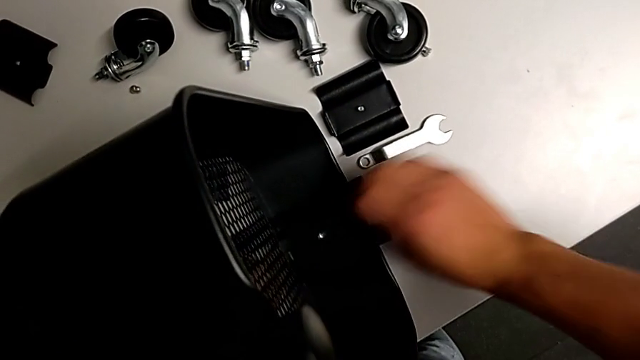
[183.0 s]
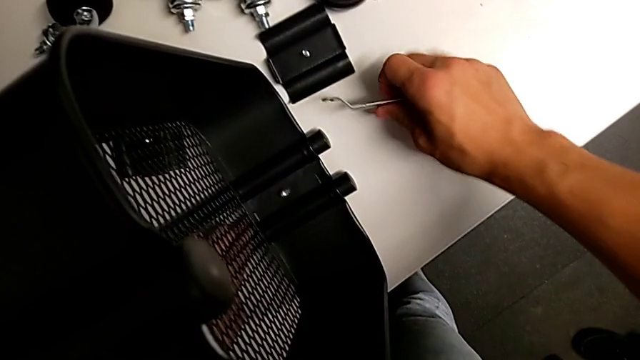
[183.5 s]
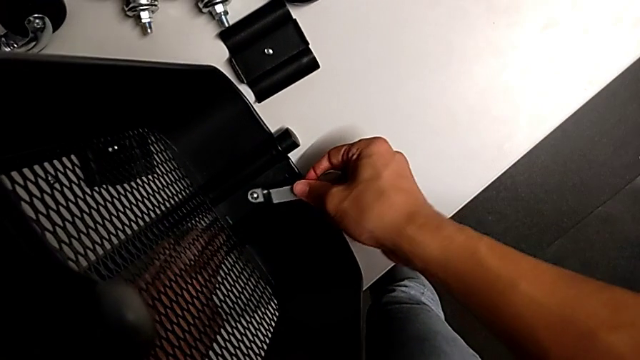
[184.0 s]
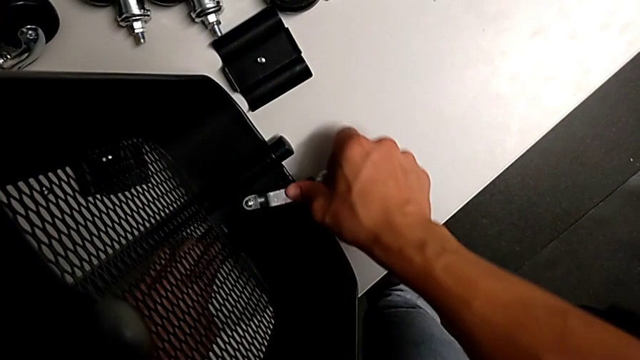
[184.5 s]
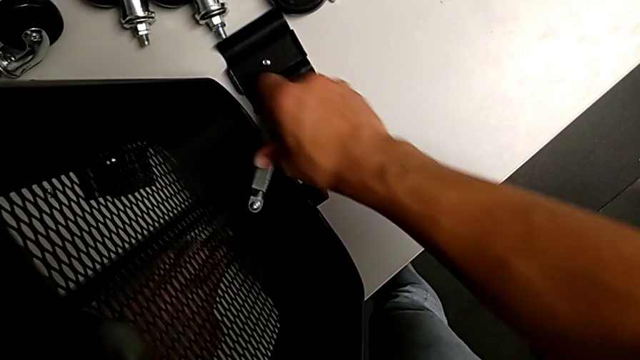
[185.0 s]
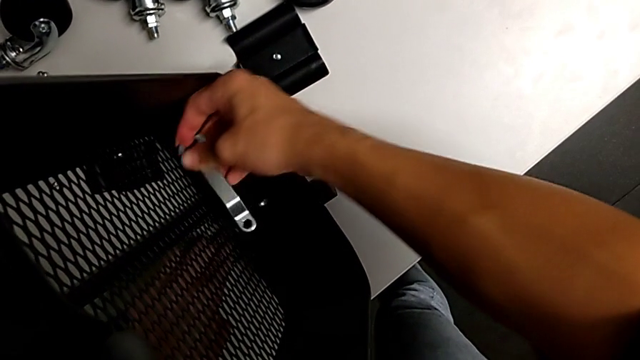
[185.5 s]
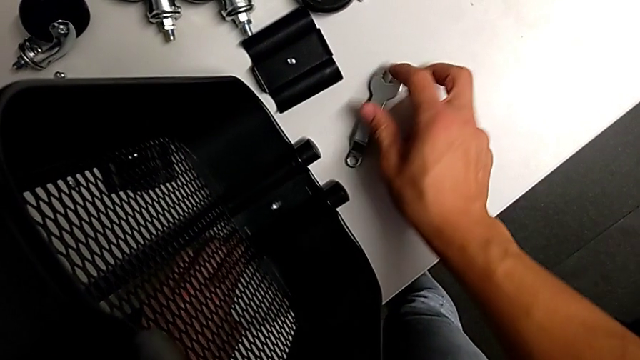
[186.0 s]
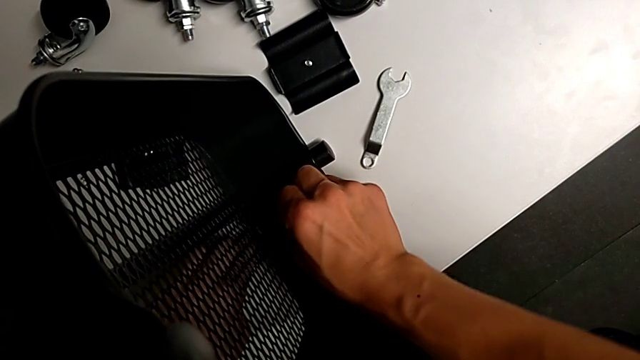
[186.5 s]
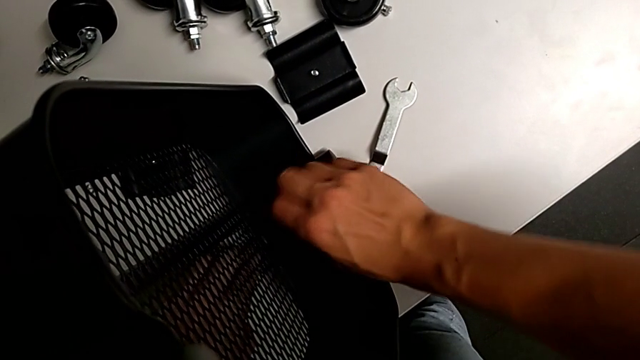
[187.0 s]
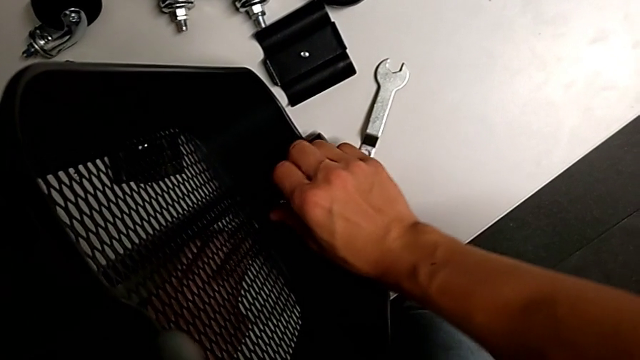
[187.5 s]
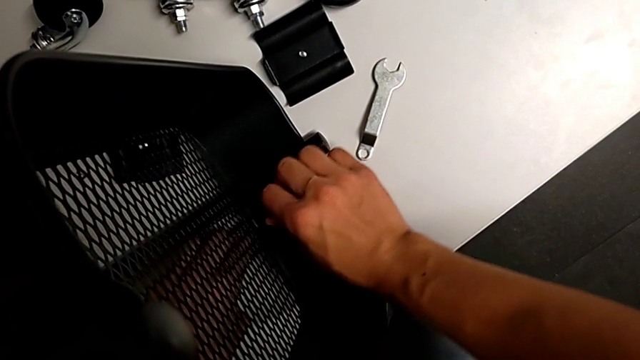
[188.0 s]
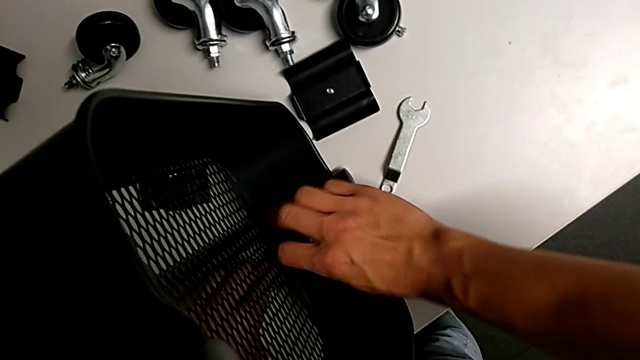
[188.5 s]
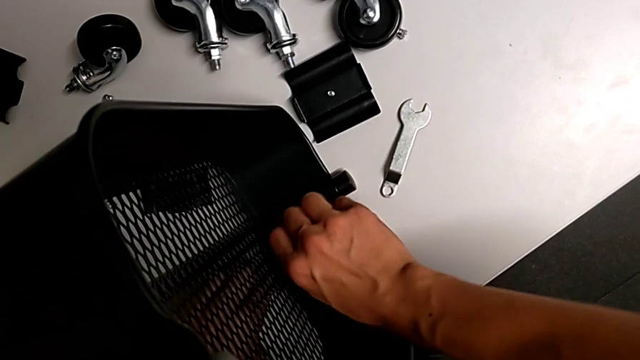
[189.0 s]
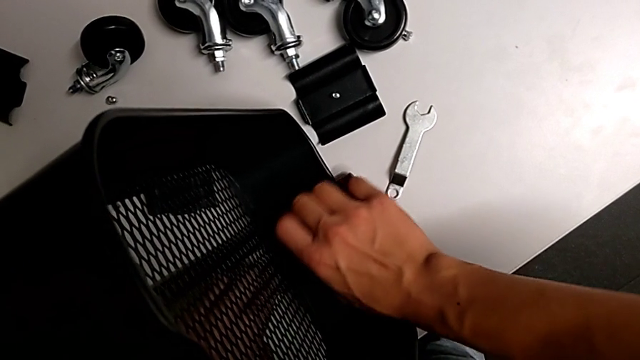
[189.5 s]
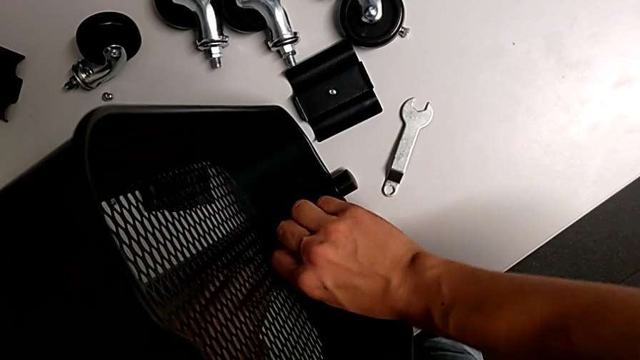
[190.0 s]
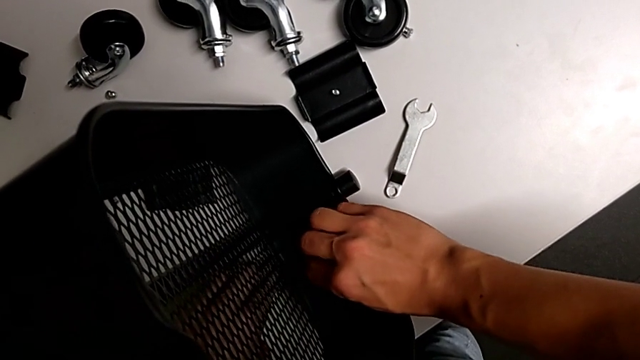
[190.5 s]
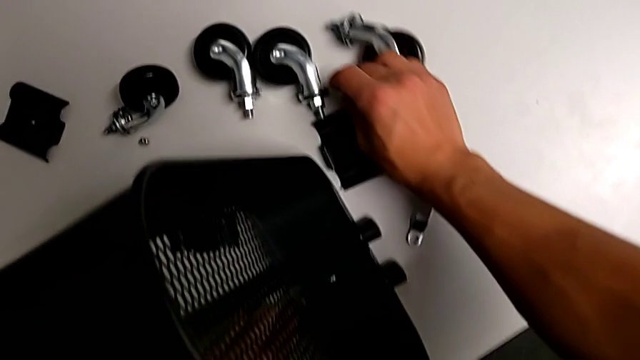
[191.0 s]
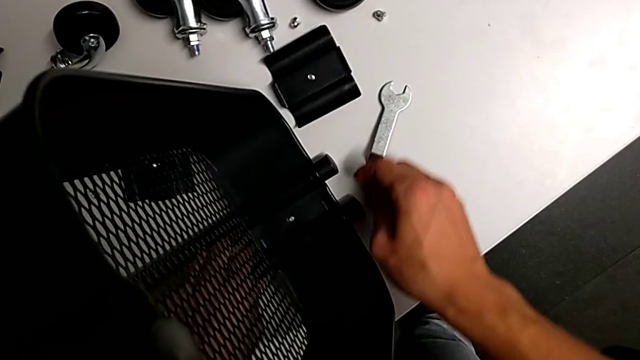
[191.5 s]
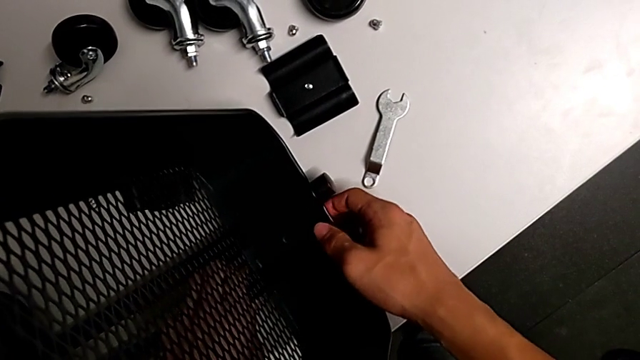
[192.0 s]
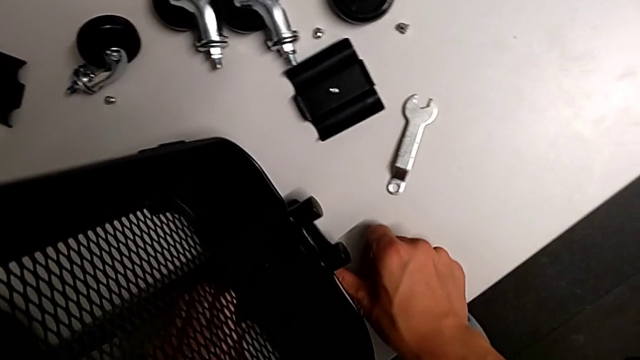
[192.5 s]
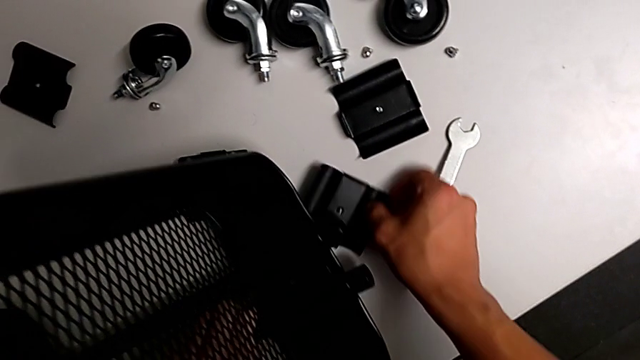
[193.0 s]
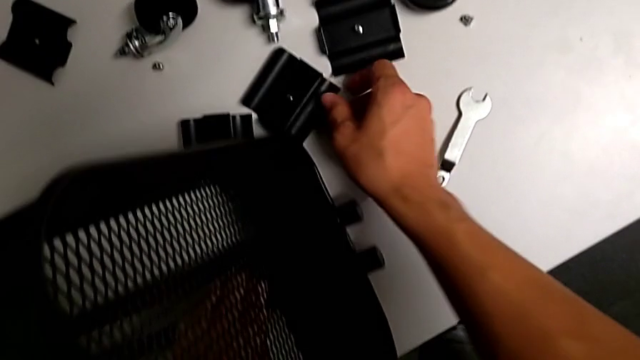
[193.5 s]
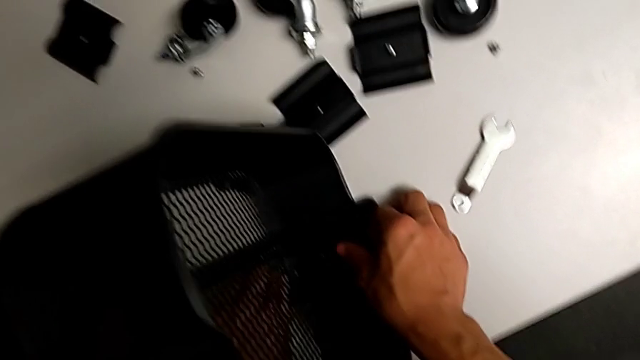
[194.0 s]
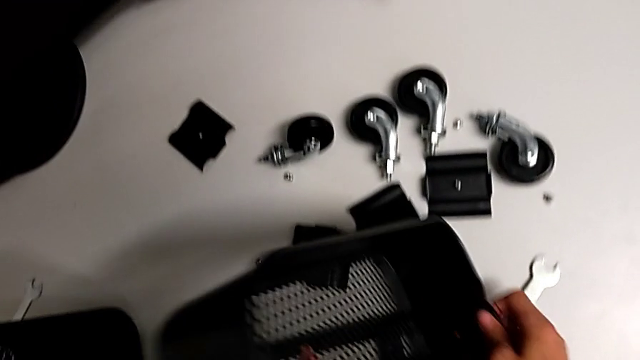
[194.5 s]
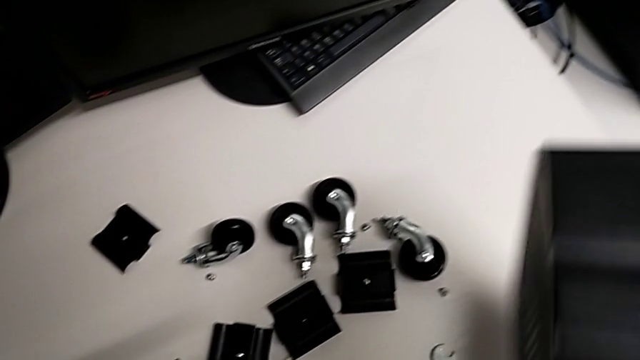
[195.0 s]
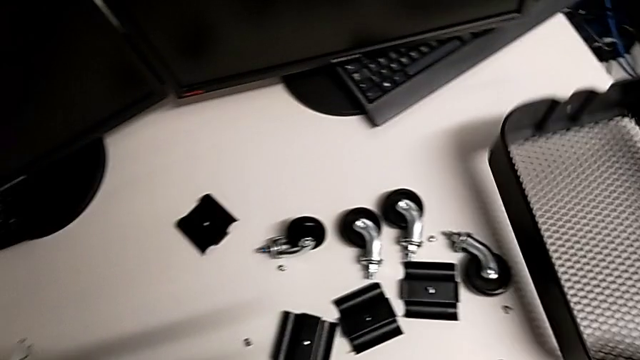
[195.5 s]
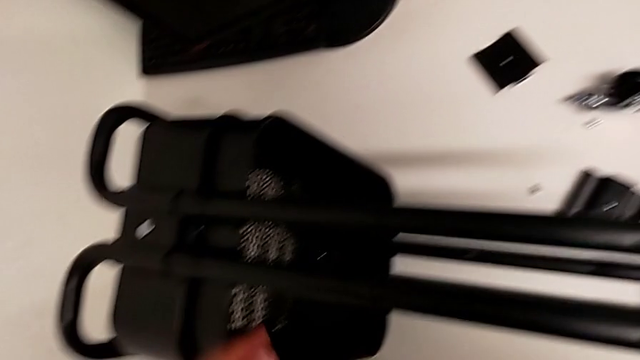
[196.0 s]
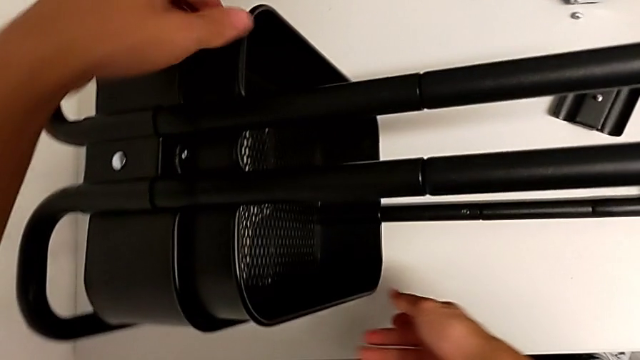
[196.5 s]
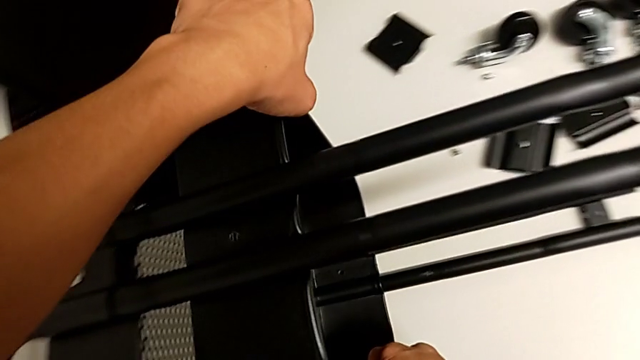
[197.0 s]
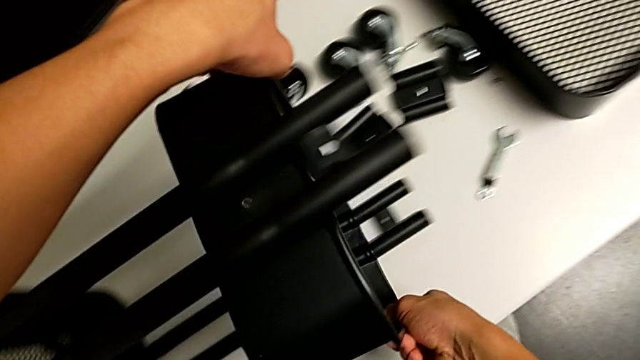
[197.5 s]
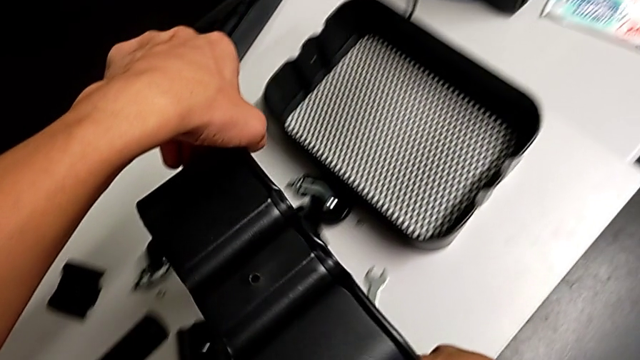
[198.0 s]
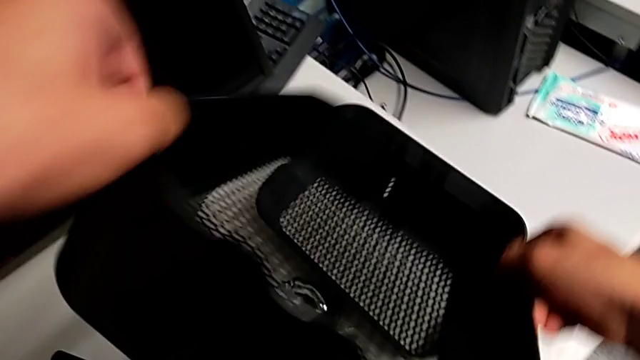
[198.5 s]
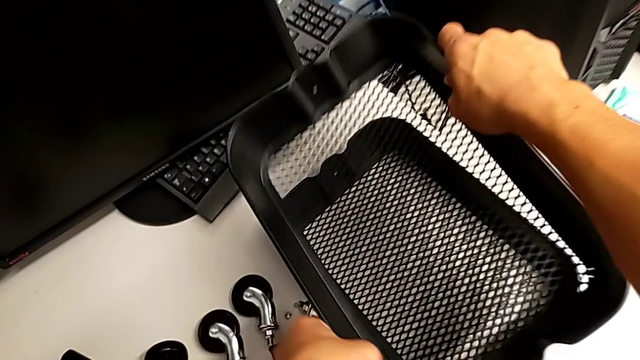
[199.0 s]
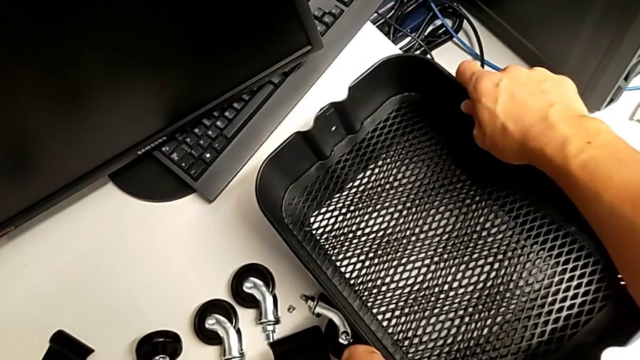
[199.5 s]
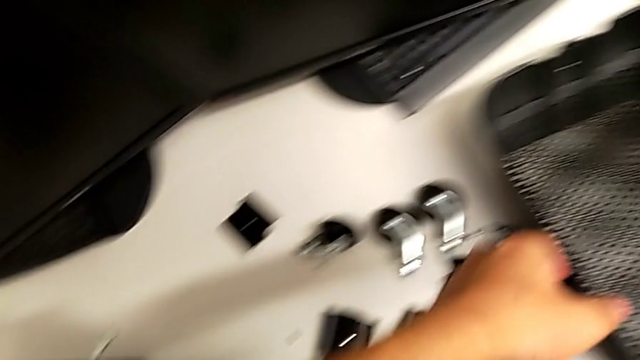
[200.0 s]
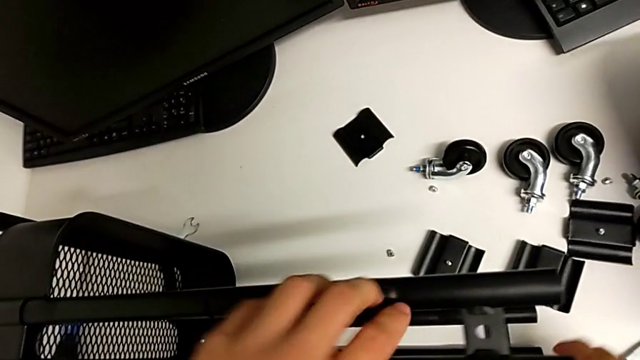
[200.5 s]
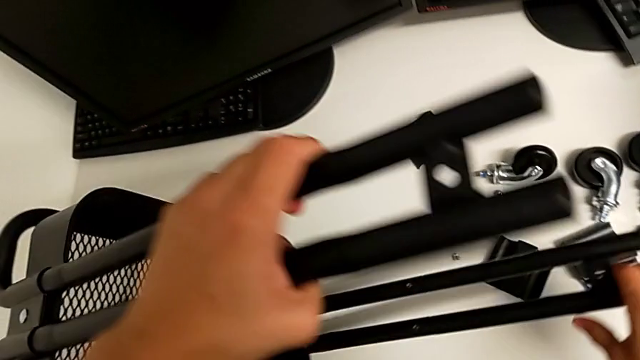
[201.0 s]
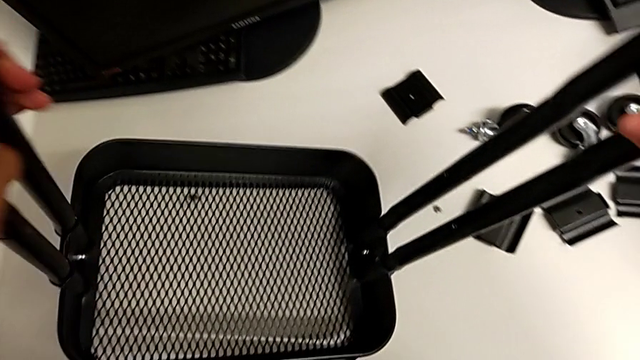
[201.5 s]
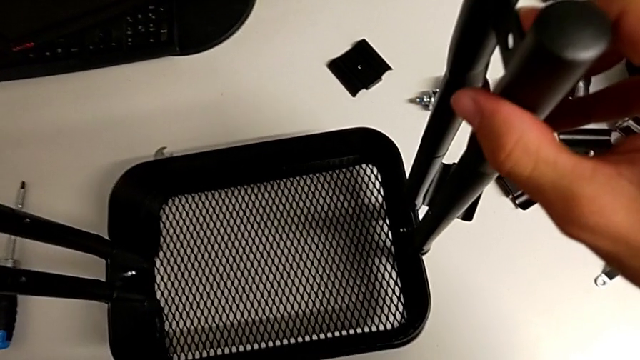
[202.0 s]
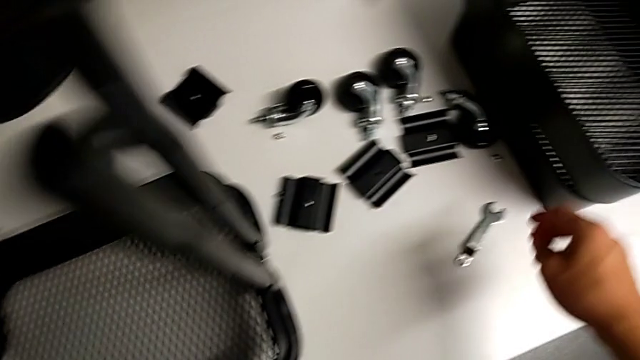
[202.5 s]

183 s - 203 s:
The camera wearer is removing the fourth bracket. They grab the hexagonal wrench, drop it, unscrew the hex nut, drop it, withdraw the fourth bracket, withdraw the top tray, grab the middle tray, withdraw it, lift the utility cart and grab the hexagonal wrench.

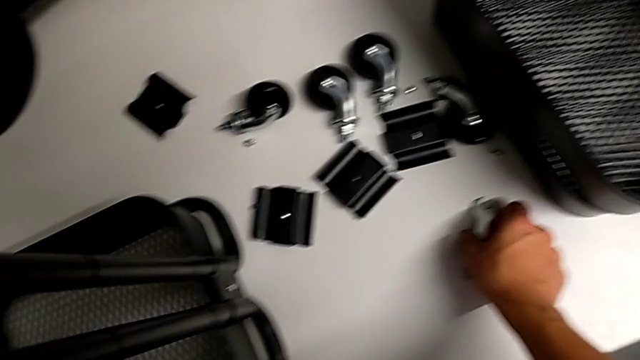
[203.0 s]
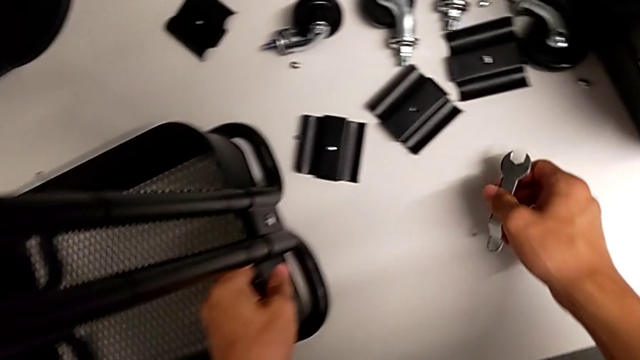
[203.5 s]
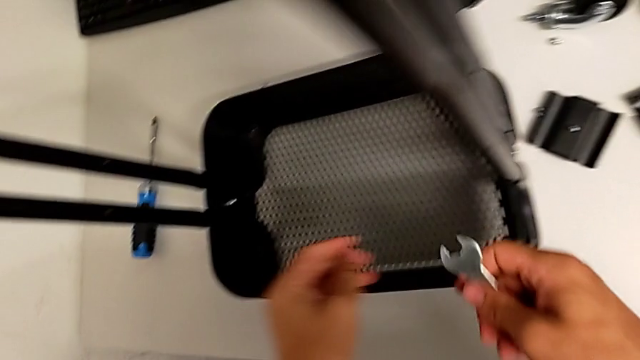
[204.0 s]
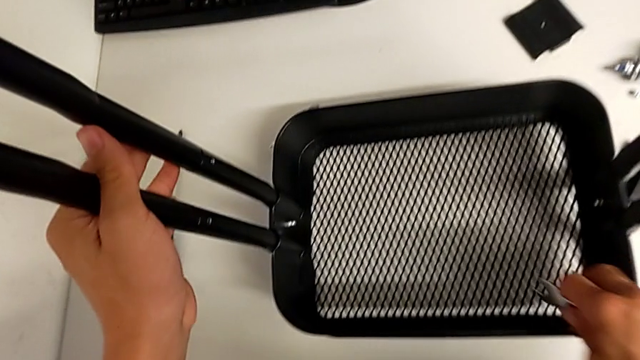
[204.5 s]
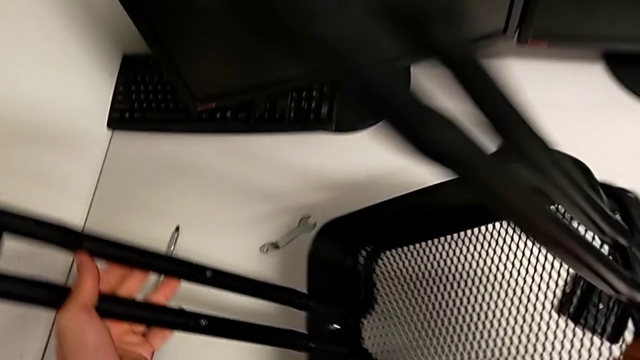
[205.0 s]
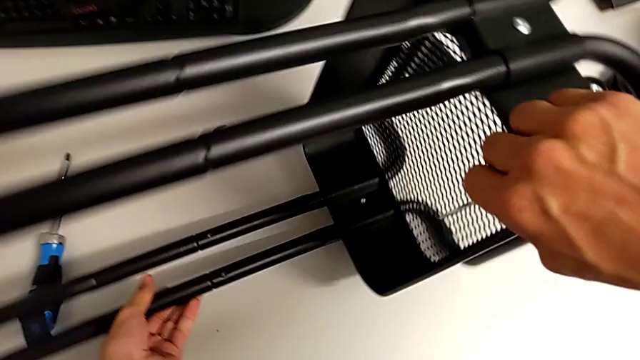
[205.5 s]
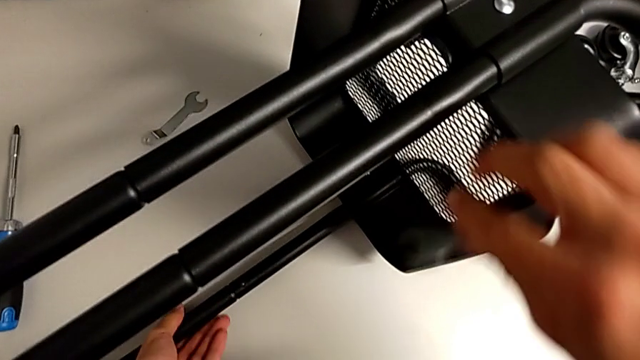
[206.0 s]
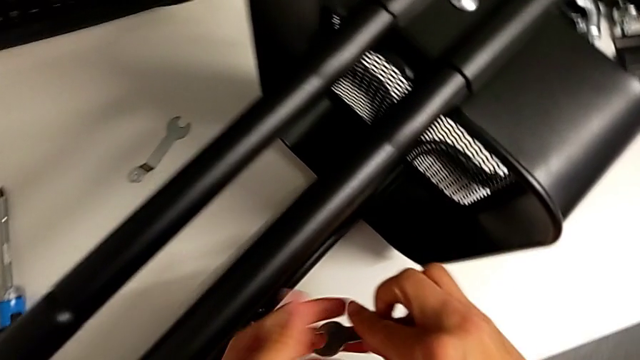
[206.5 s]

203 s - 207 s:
The camera wearer is removing the fifth bracket. They grab the hexagonal wrench and rotate the utility cart.
